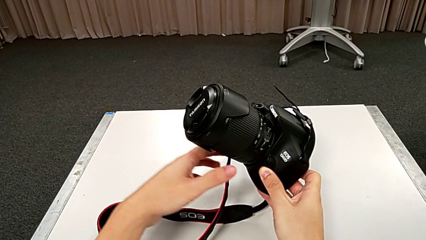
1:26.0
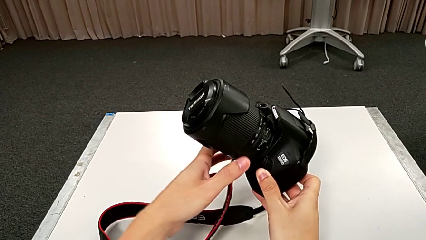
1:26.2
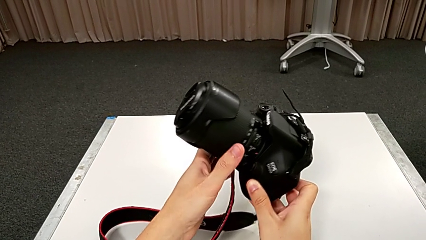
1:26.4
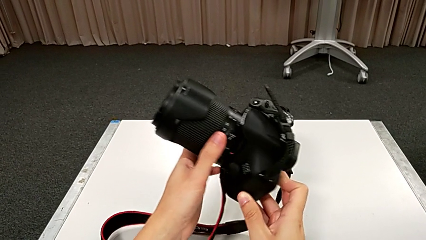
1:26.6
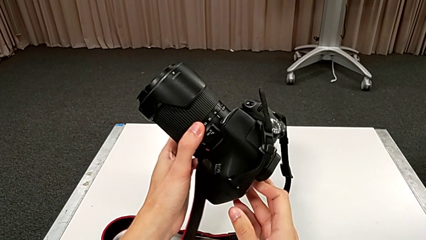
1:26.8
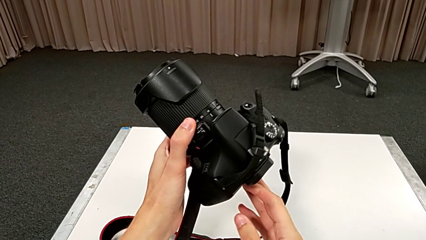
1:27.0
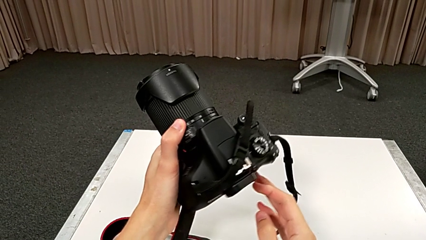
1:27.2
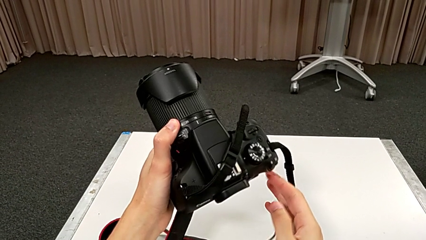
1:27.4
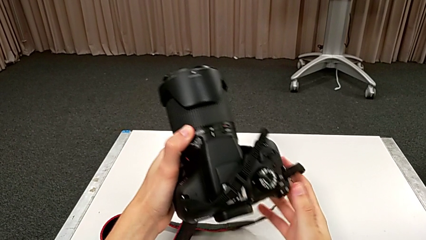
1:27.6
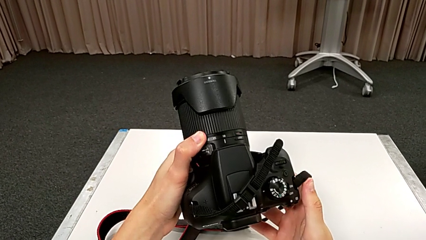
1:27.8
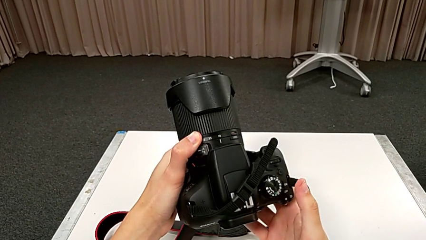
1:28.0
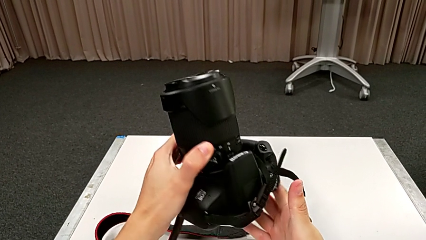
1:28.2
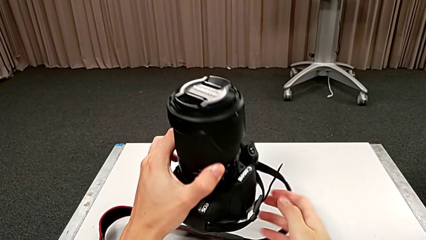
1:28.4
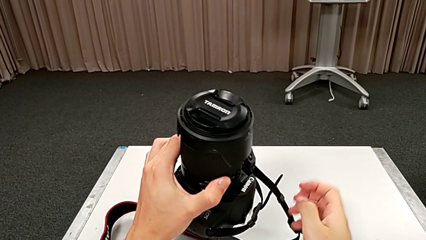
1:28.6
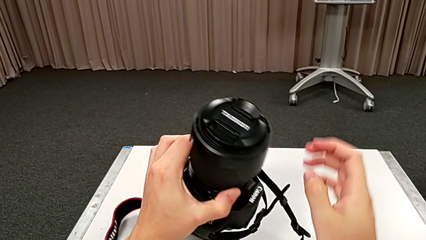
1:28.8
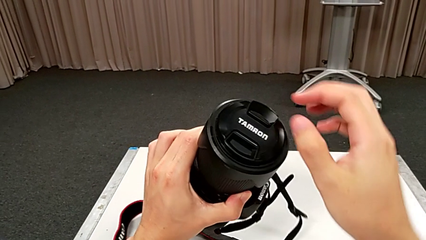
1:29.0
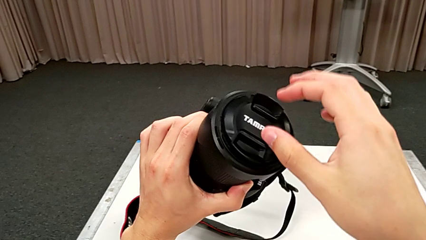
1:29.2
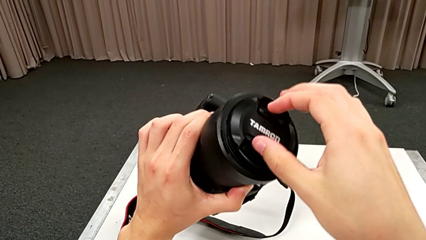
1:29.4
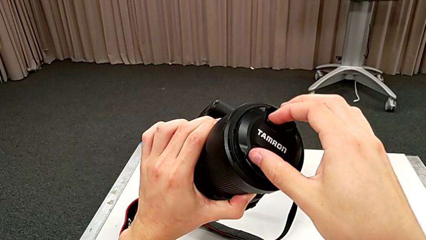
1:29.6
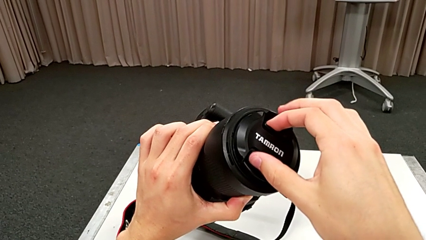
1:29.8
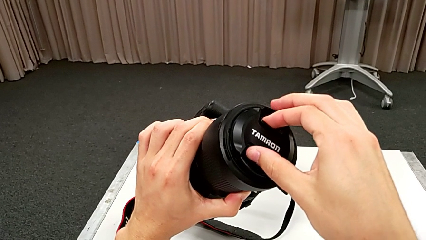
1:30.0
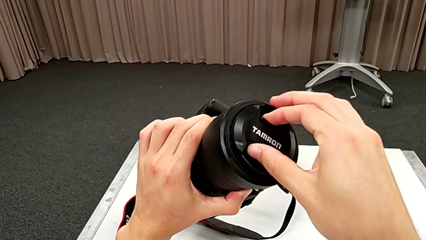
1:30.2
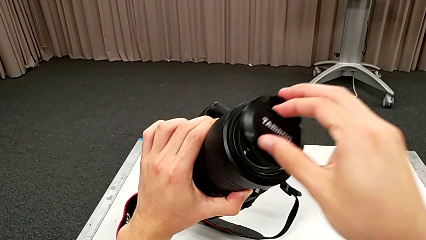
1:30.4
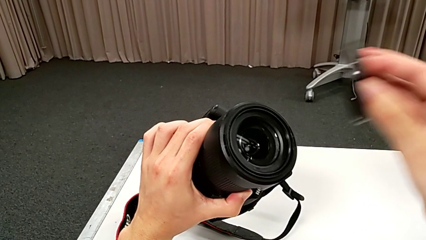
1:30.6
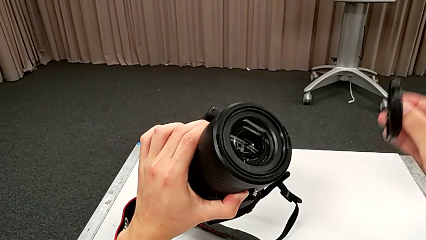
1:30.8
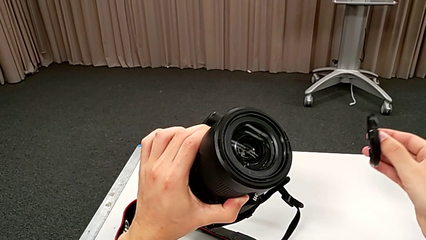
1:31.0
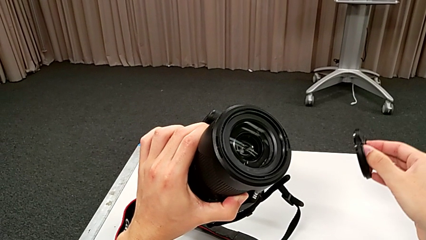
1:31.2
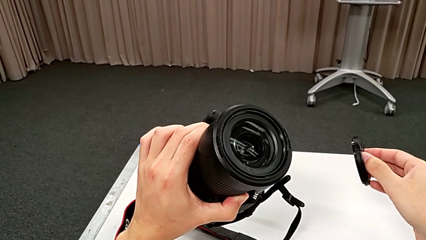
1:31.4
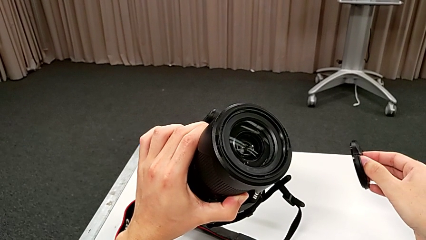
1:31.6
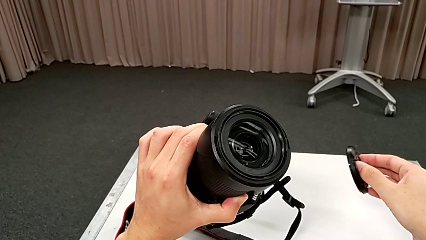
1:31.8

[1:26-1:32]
The camera wearer detaches the lens cover. They rotate the DSLR, grab the lens cover and withdraw it.

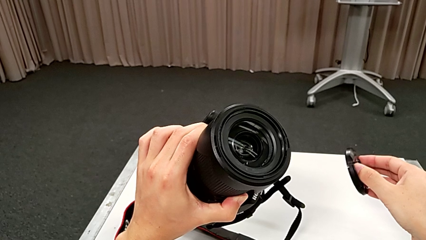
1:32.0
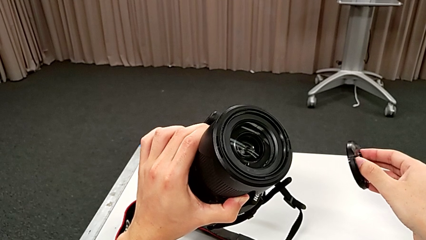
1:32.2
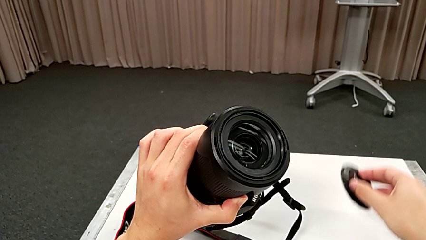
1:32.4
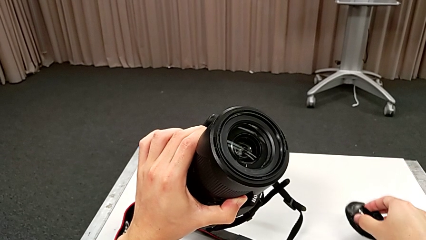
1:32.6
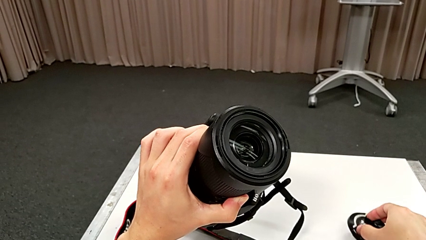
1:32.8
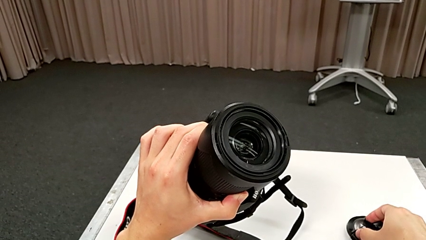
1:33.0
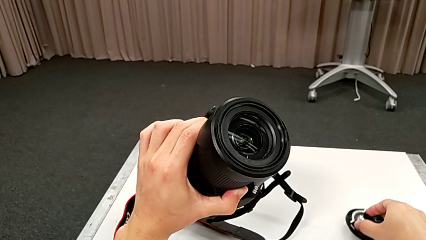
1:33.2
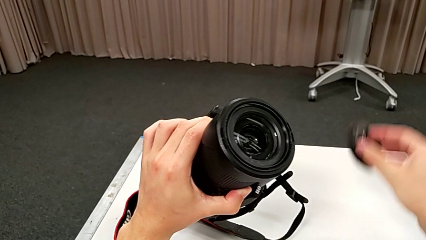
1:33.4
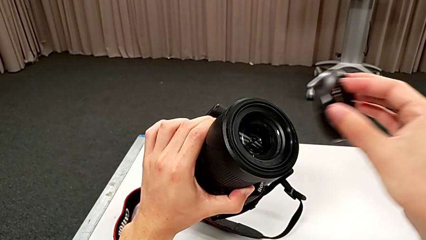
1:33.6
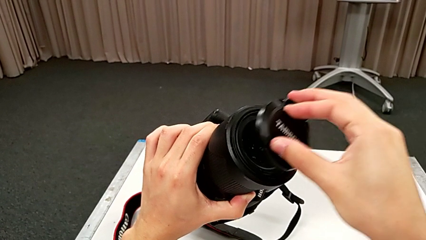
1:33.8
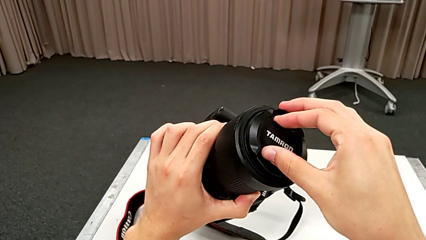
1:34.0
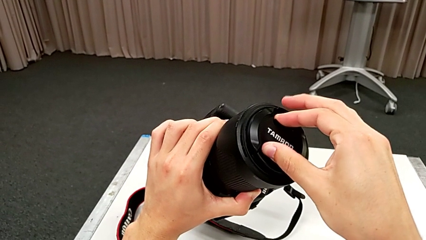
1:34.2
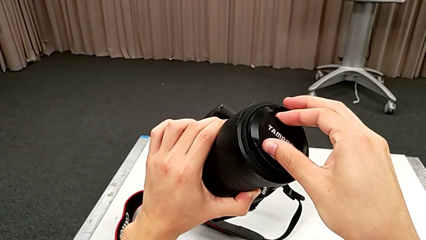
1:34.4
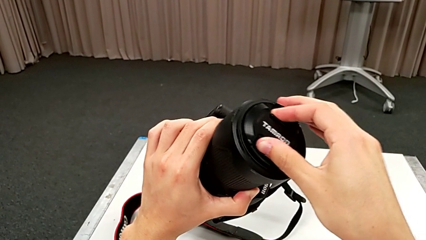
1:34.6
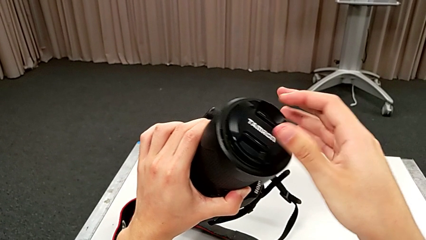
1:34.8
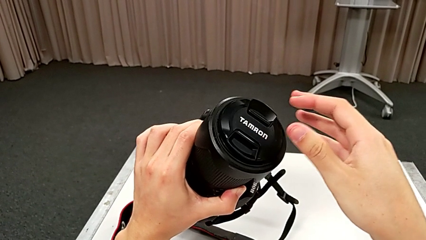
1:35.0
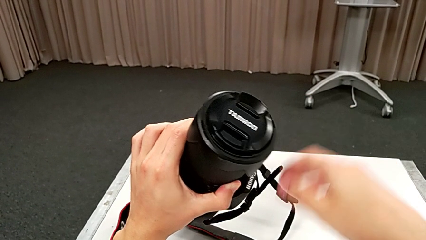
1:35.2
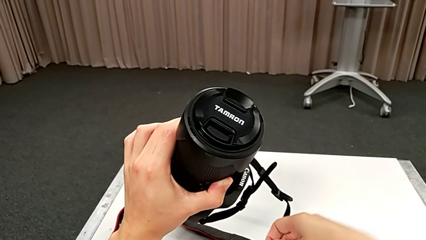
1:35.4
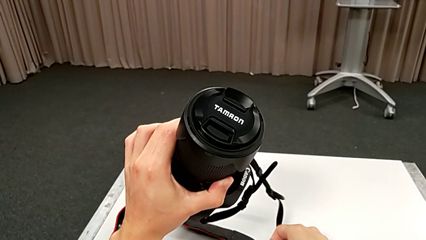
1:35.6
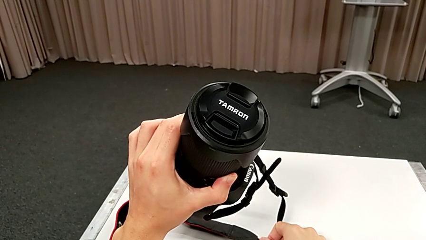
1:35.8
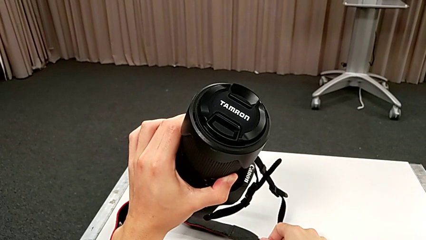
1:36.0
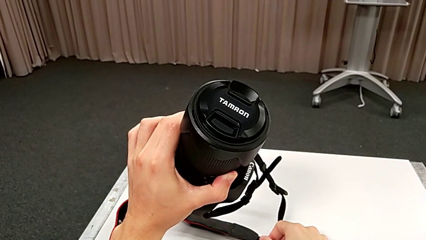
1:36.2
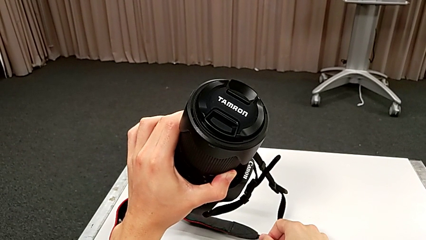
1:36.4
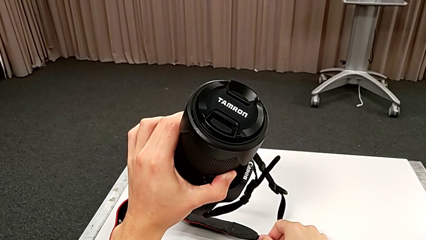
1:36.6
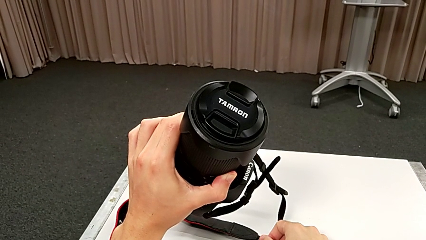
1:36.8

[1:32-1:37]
The camera wearer attaches the lens cover. They lift the lens cover and assemble the lens.

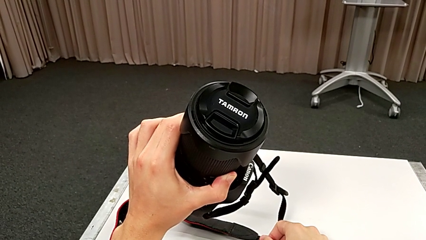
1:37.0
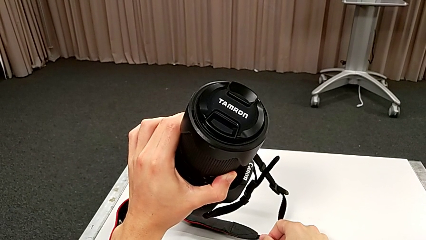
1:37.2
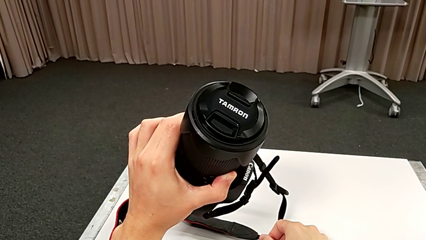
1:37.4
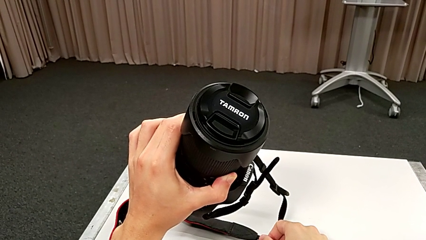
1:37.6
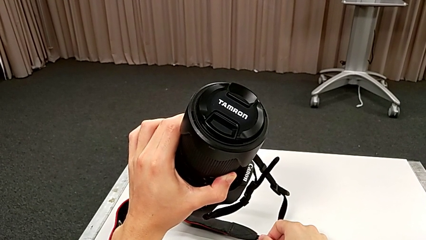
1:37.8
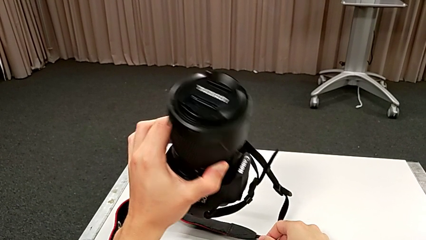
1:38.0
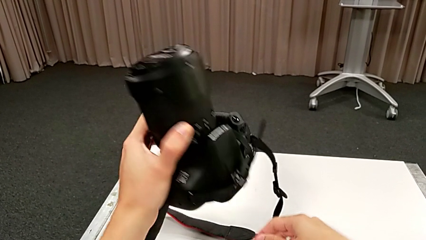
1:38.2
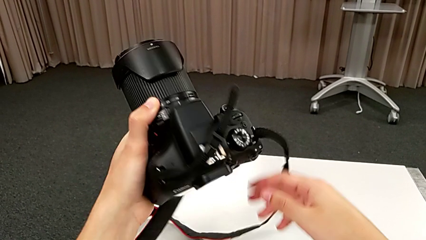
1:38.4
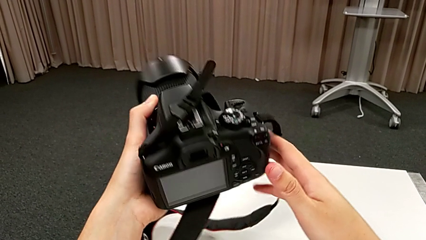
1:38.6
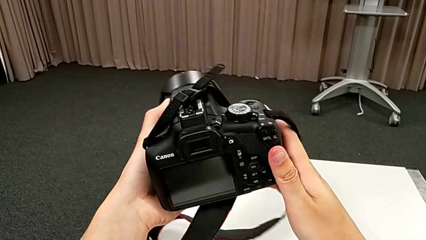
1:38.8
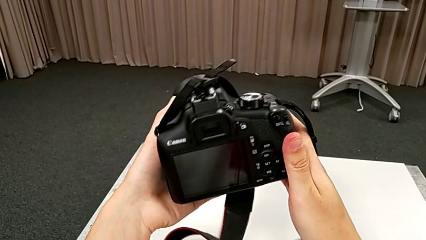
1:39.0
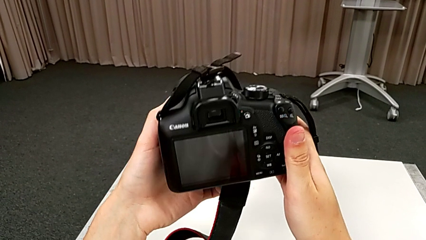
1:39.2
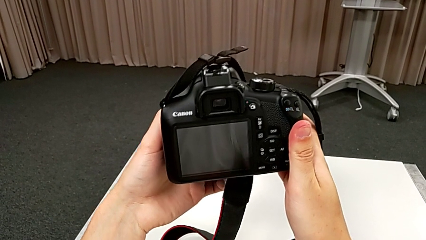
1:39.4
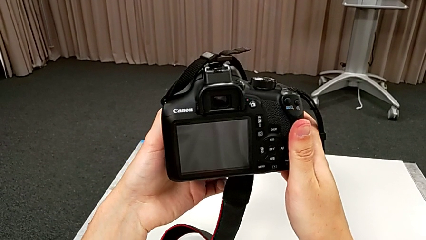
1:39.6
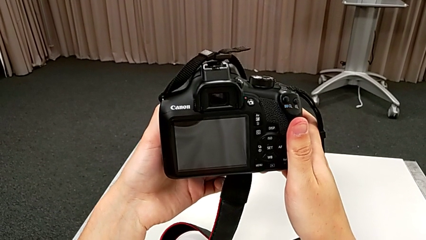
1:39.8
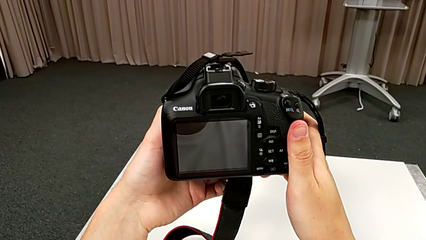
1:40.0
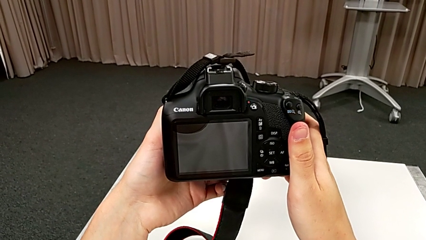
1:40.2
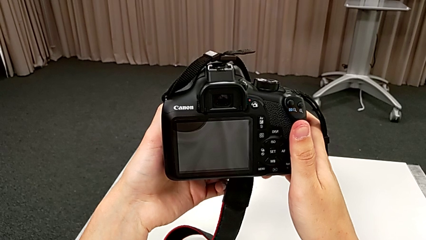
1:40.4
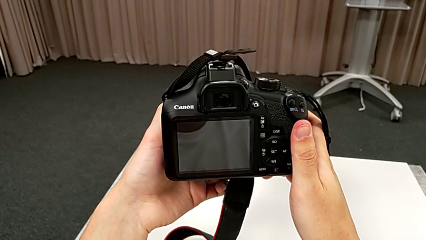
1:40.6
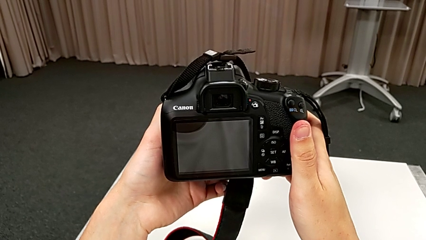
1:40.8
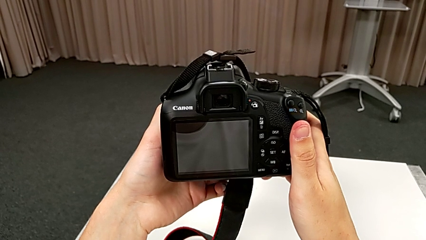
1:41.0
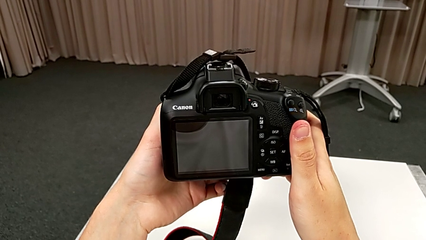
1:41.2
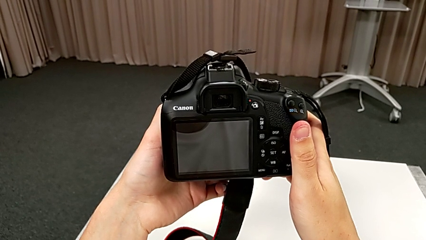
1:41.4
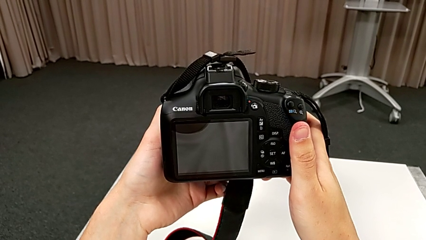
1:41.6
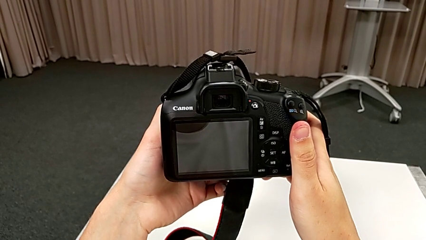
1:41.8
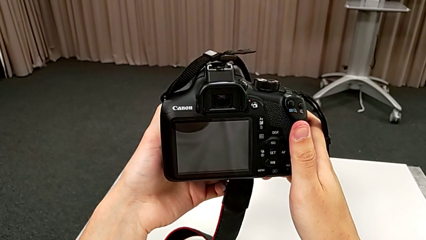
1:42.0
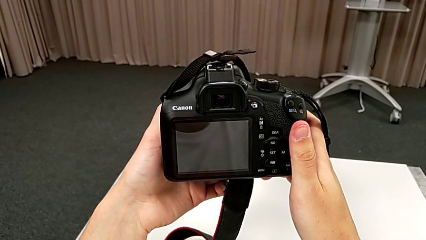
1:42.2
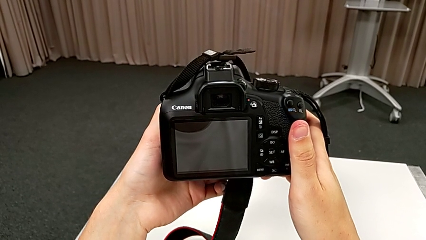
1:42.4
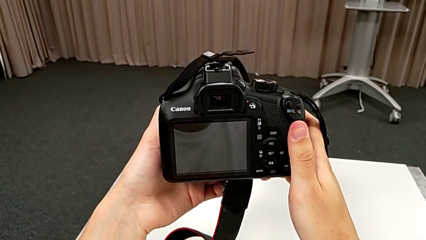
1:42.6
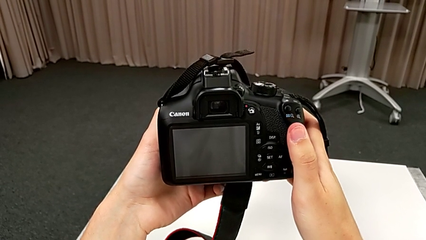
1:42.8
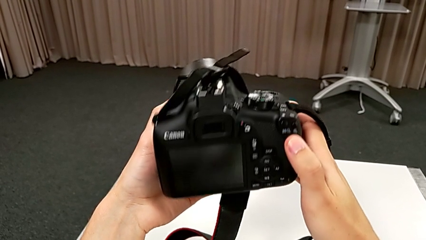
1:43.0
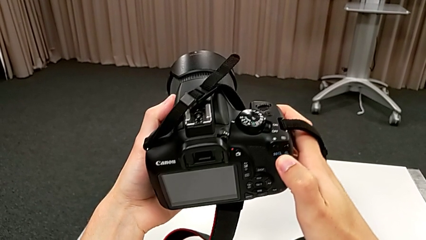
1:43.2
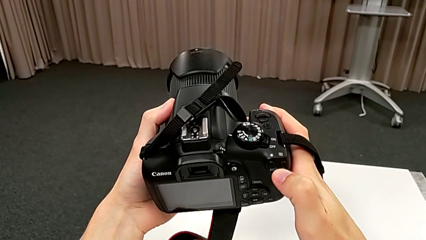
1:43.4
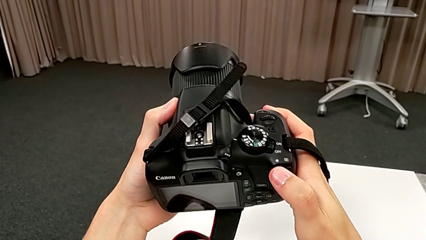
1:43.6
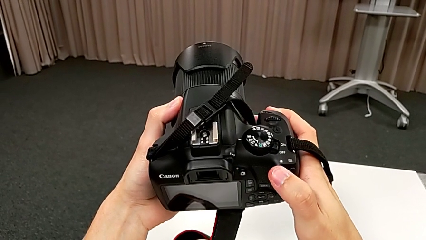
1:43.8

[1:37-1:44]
The camera wearer is turning on the camera. They rotate the DSLR.
